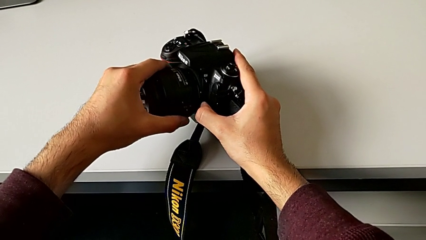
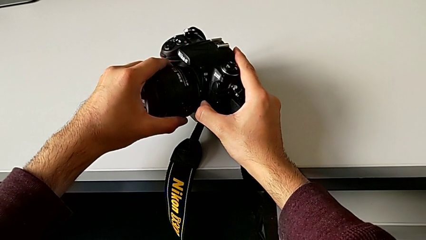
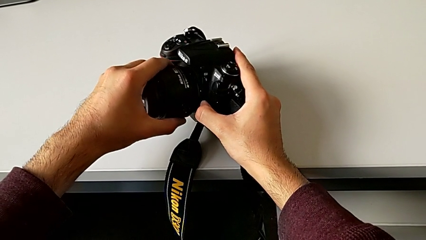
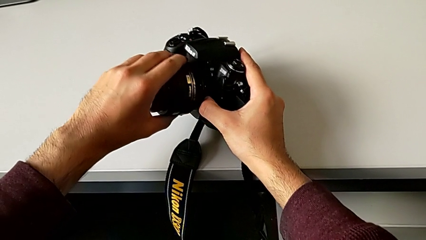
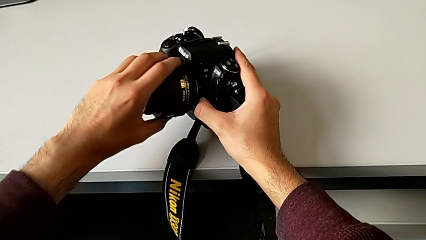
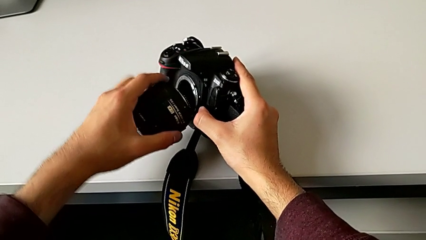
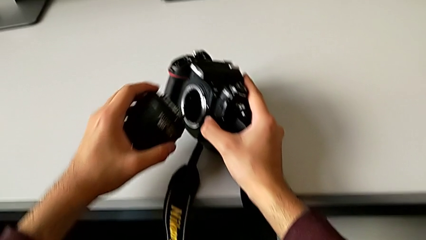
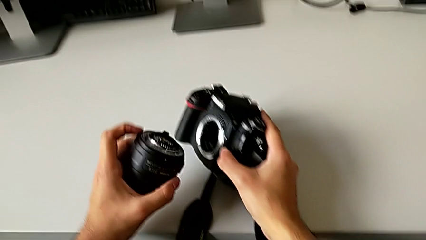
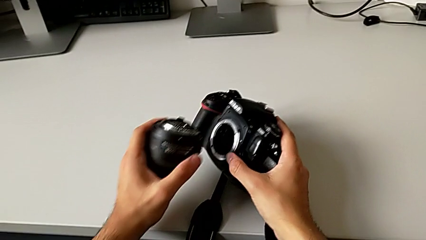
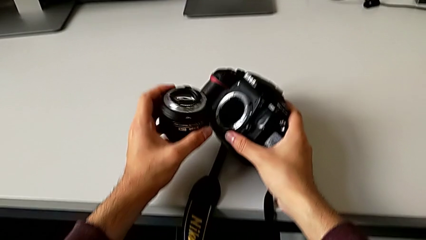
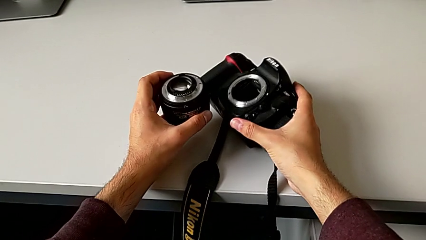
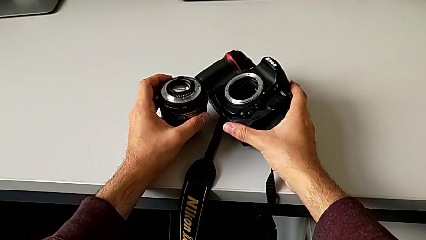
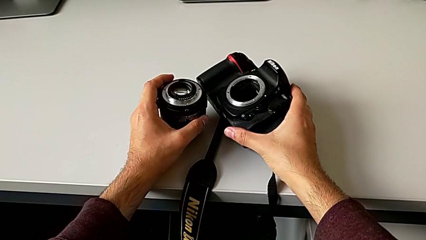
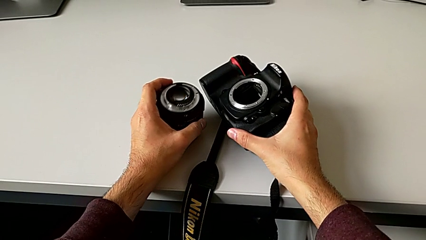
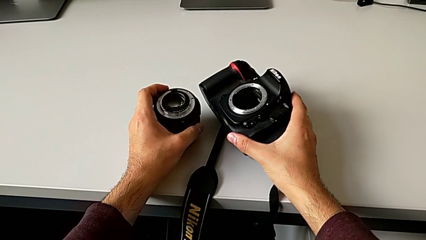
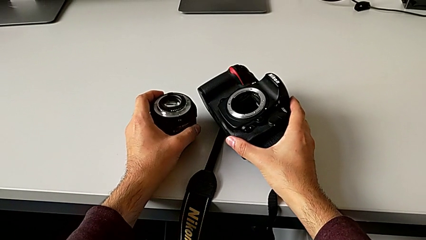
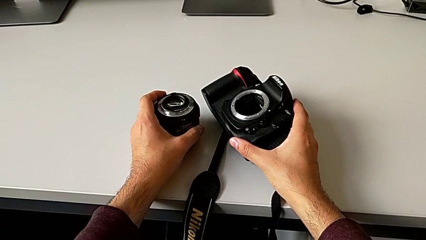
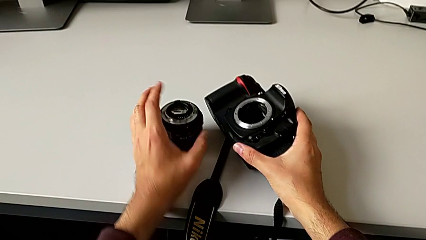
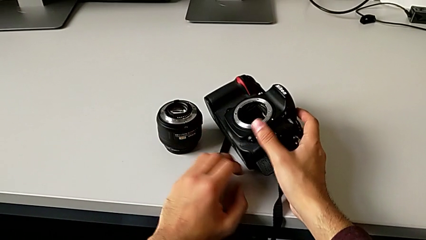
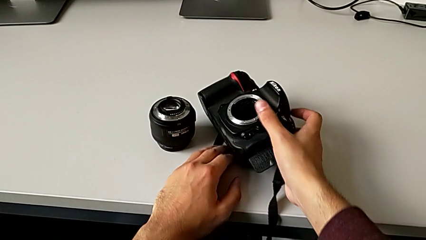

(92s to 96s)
The camera wearer is detaching the lens. They withdraw the lens.

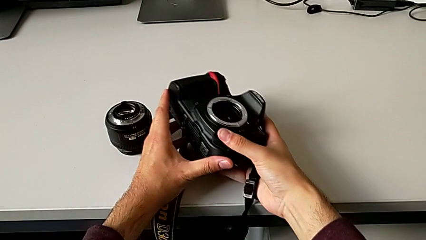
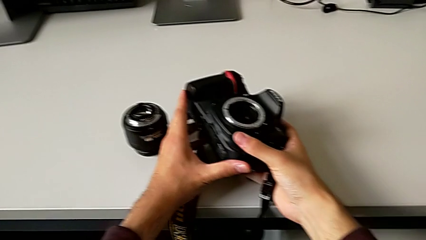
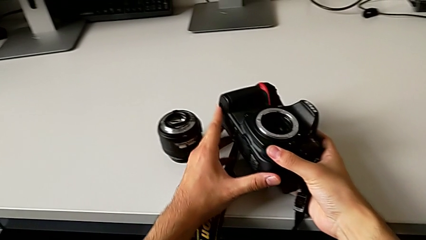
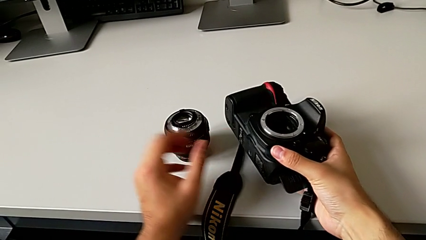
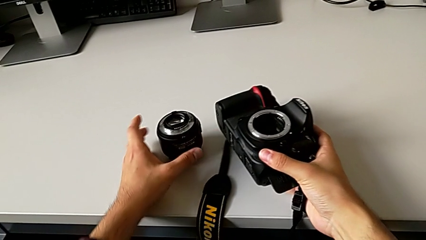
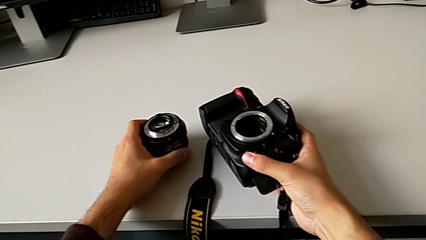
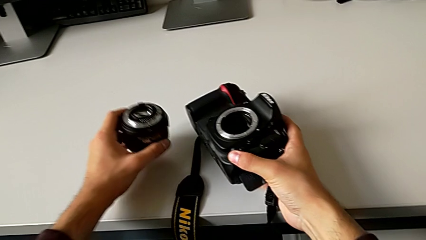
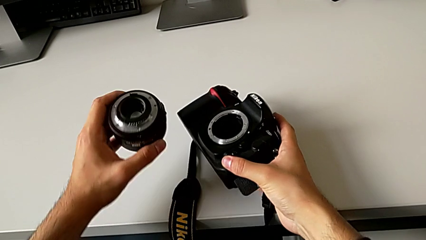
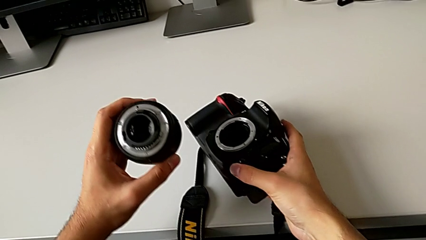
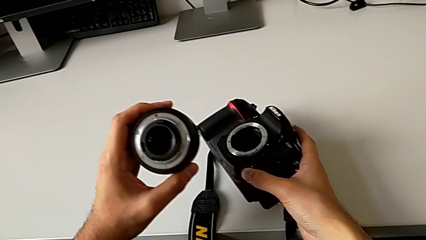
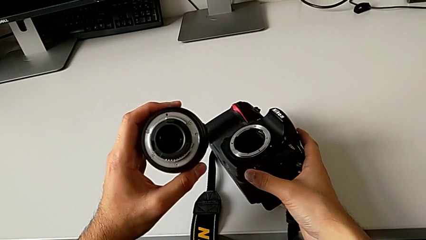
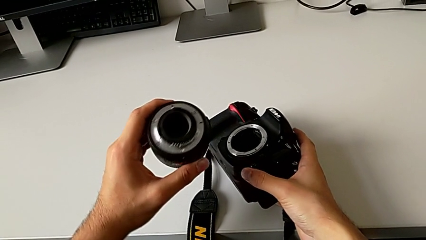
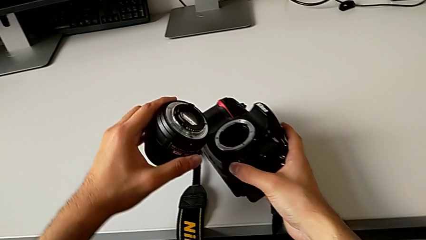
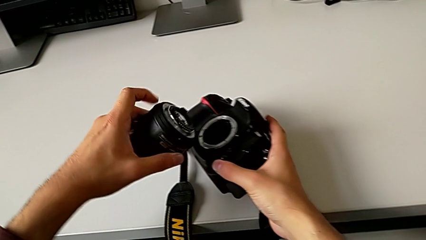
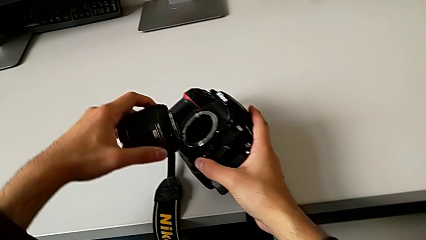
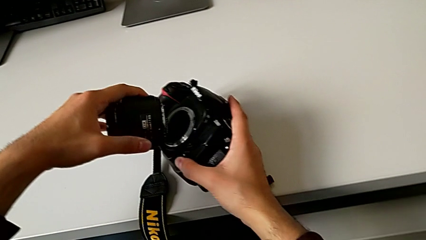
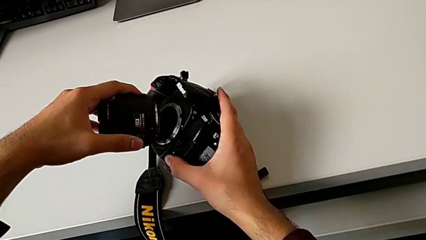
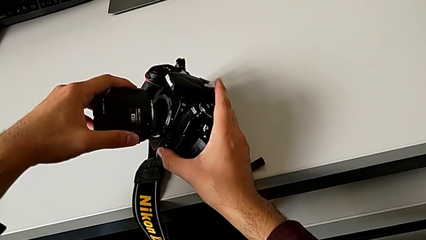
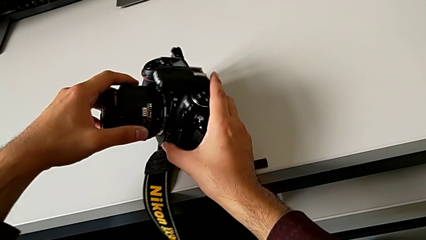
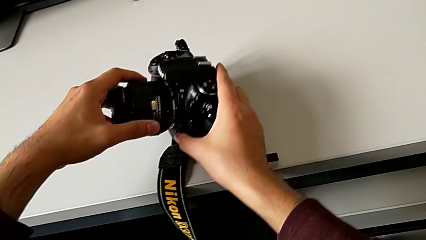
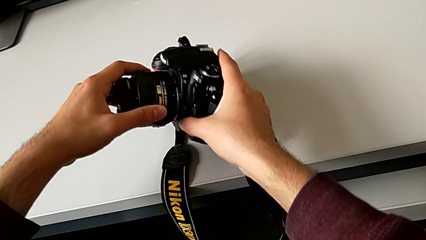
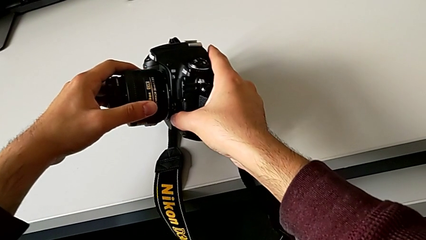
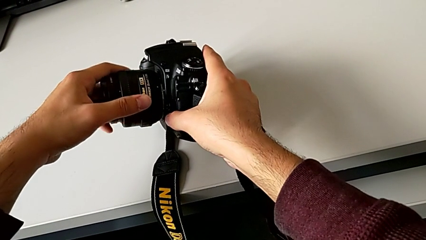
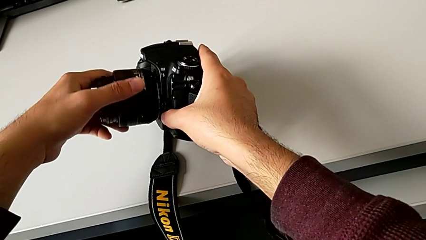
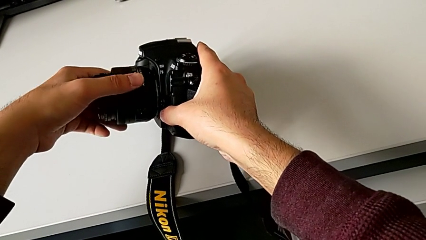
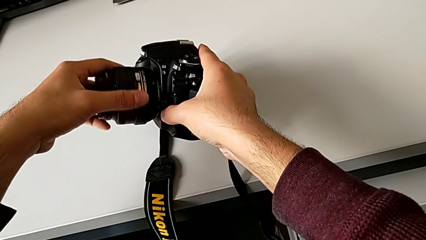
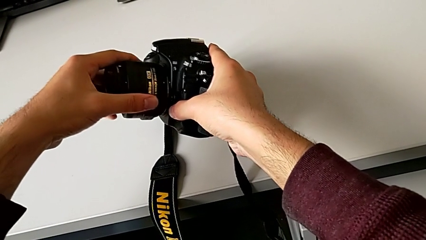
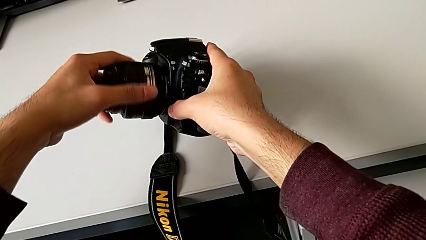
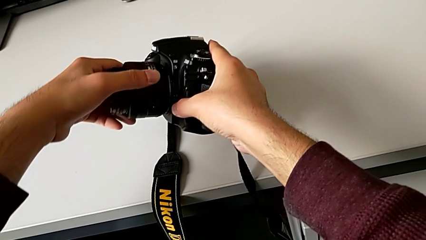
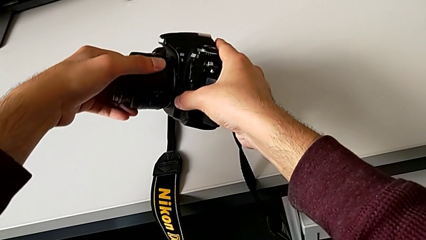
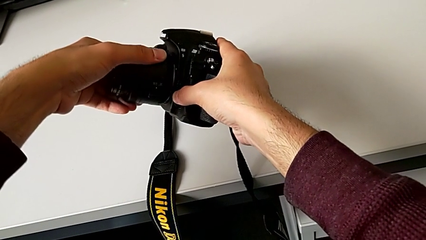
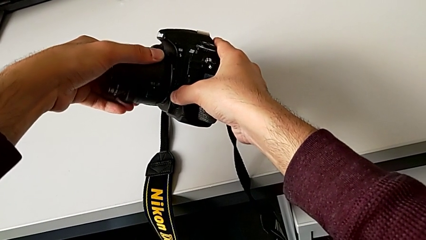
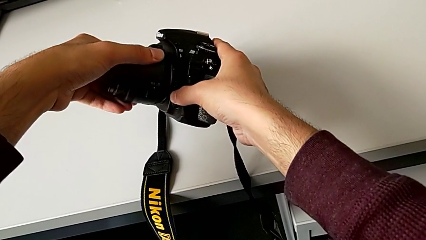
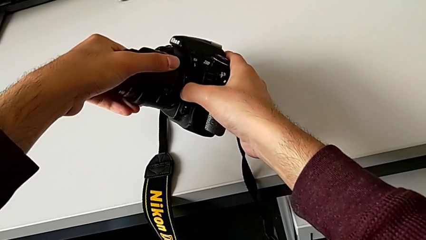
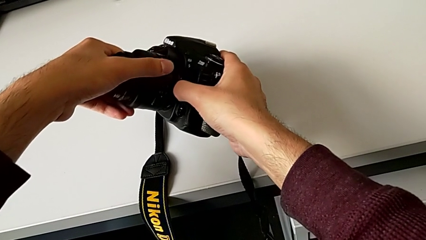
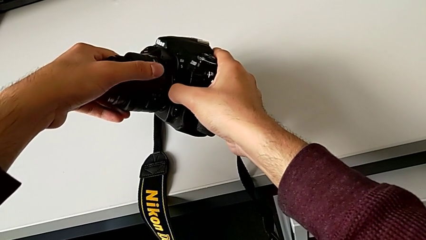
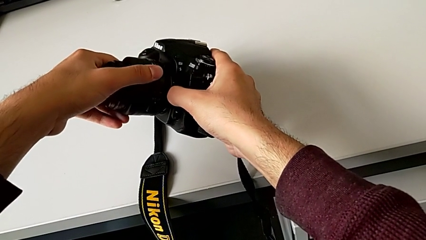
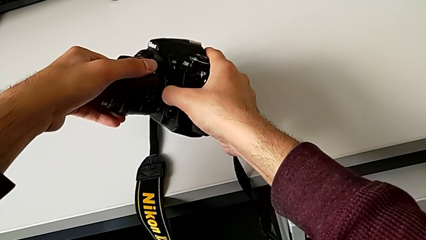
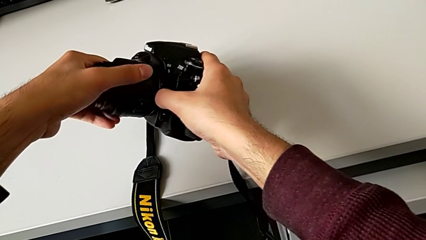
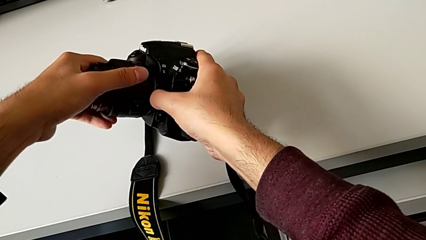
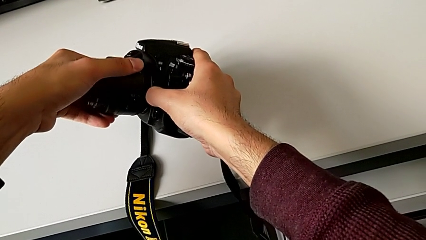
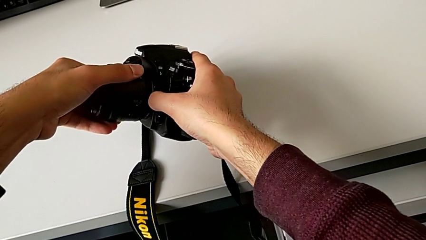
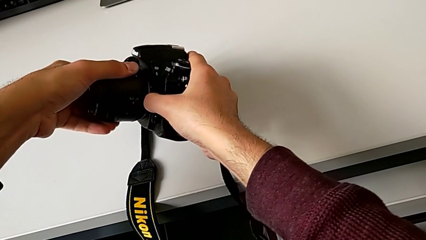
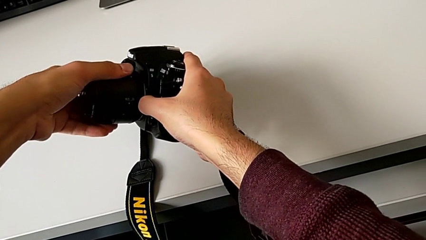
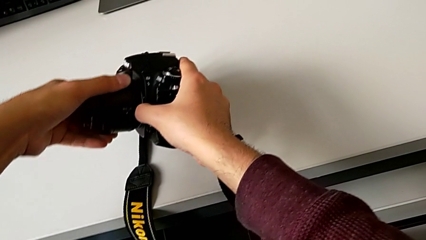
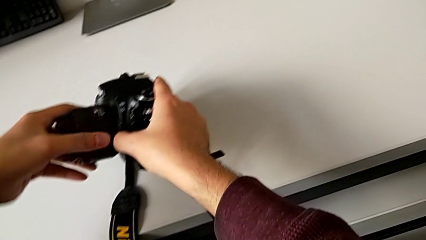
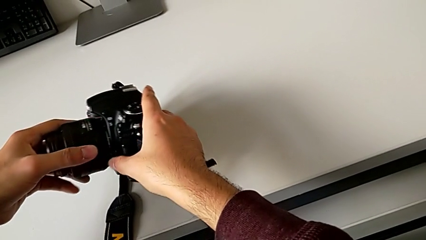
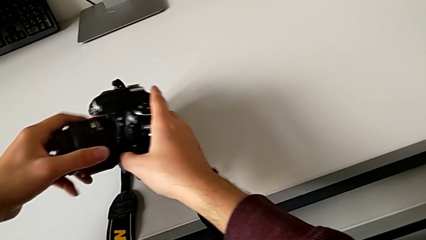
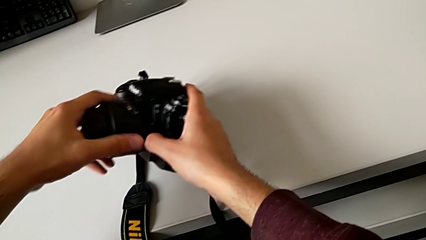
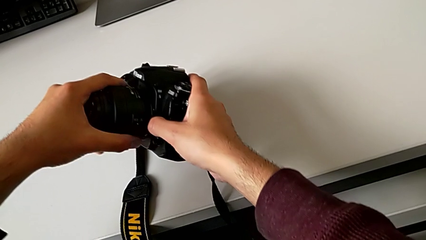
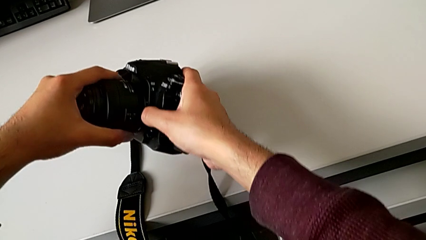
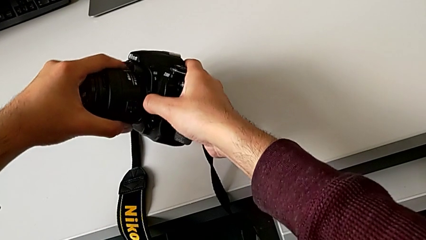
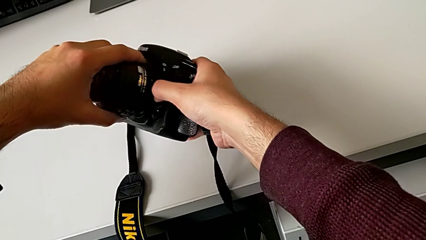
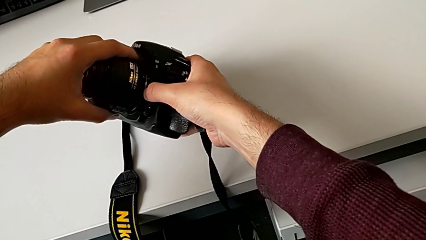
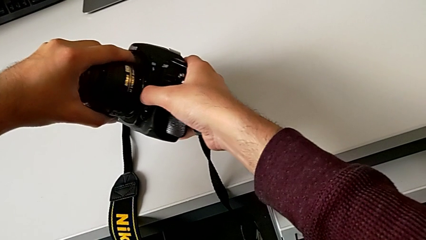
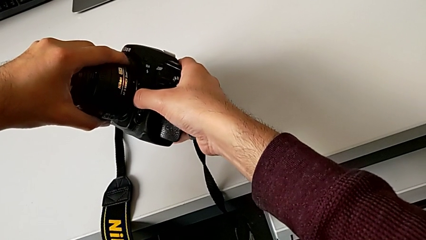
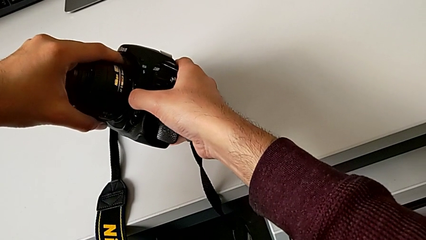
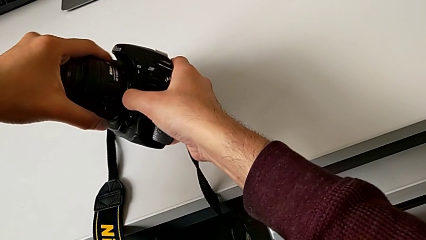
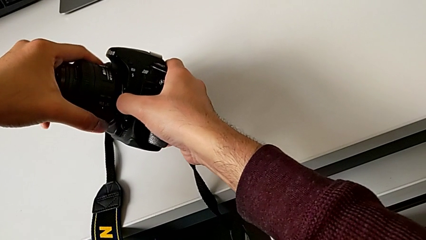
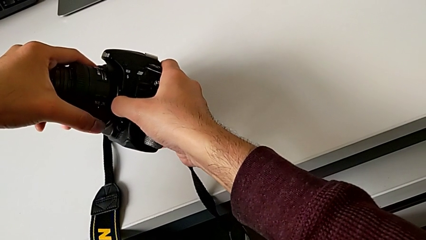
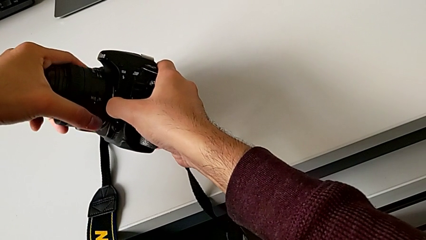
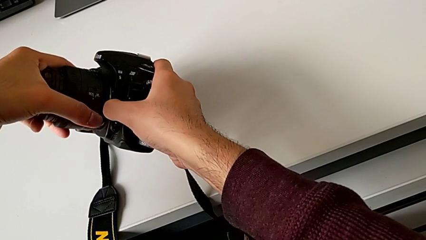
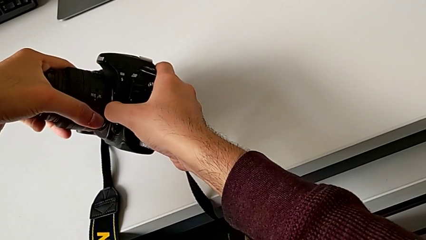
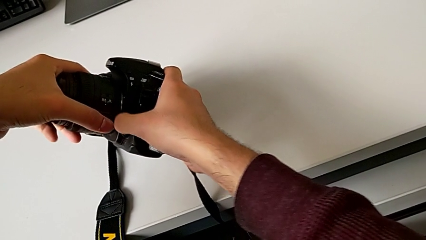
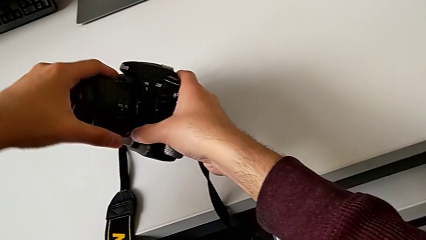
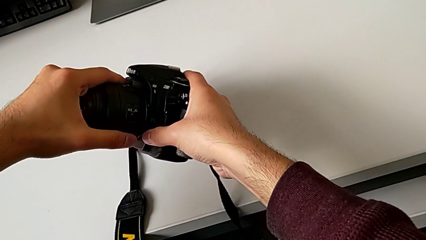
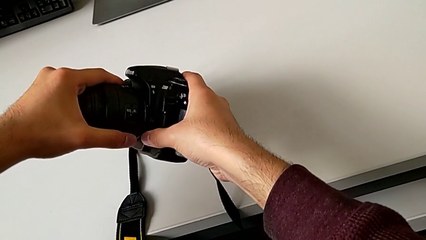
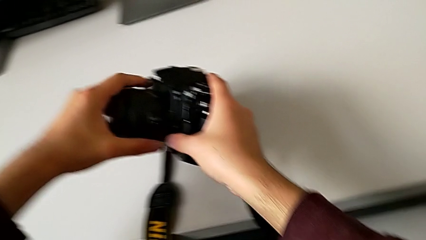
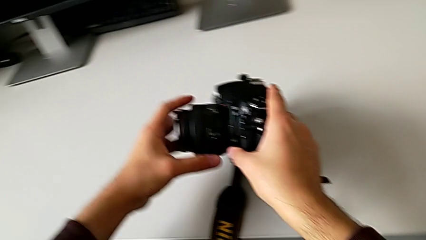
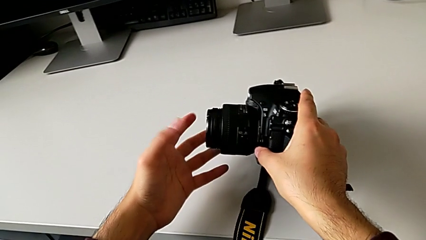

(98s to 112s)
The camera wearer is attaching the lens. They grab the lens, insert it and rotate it.
